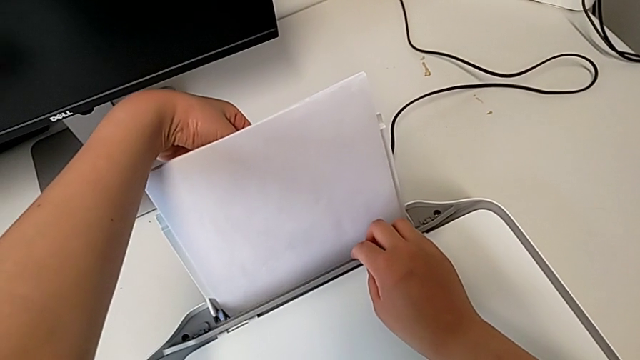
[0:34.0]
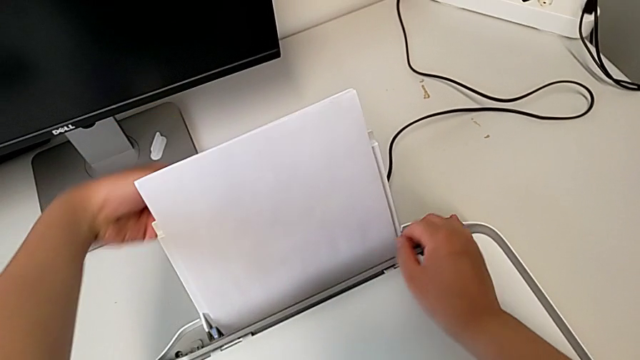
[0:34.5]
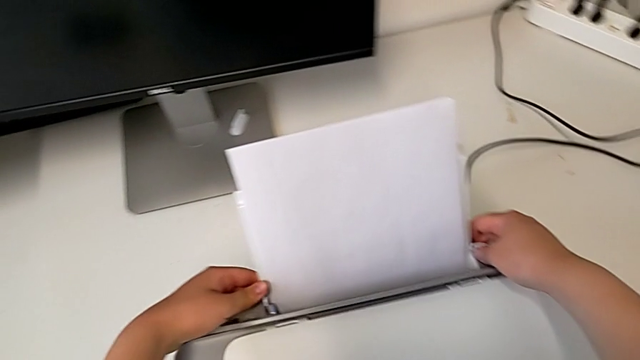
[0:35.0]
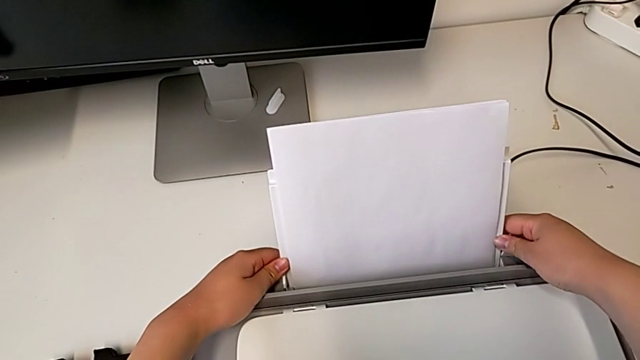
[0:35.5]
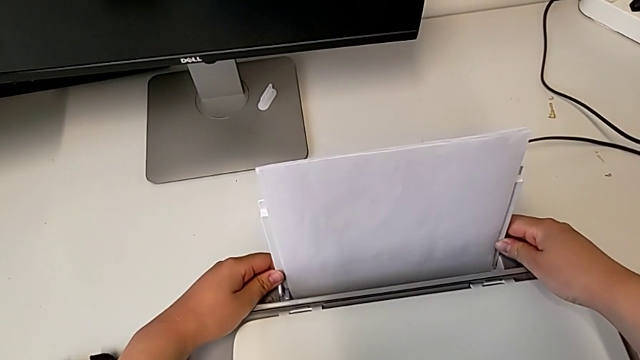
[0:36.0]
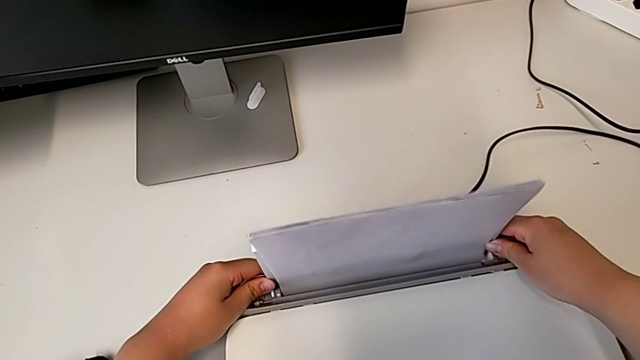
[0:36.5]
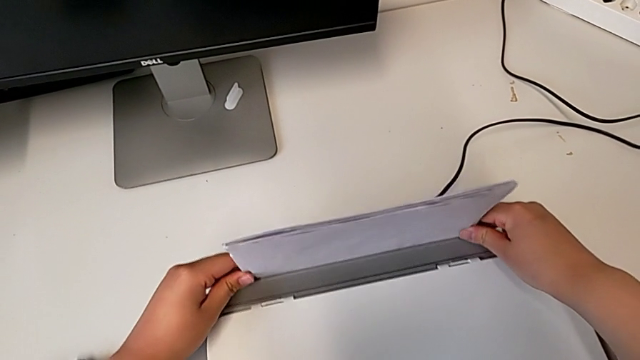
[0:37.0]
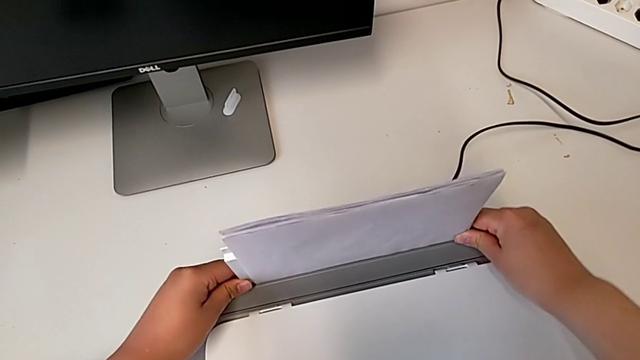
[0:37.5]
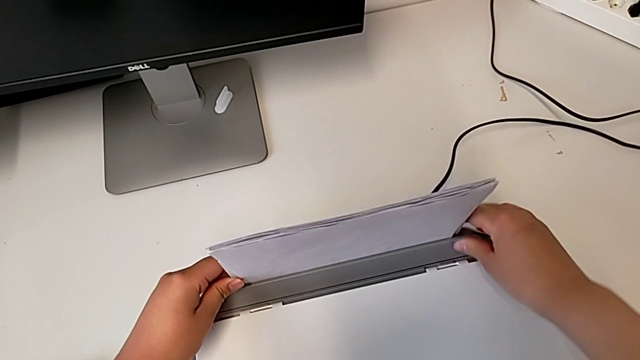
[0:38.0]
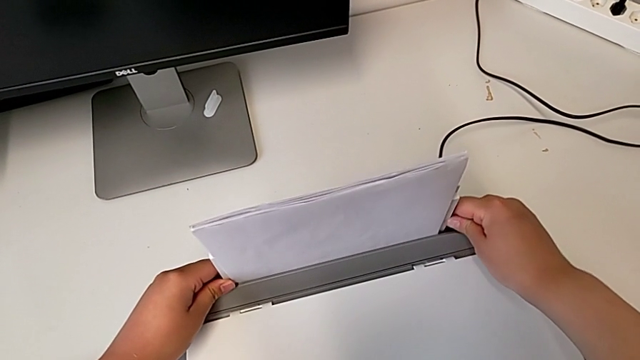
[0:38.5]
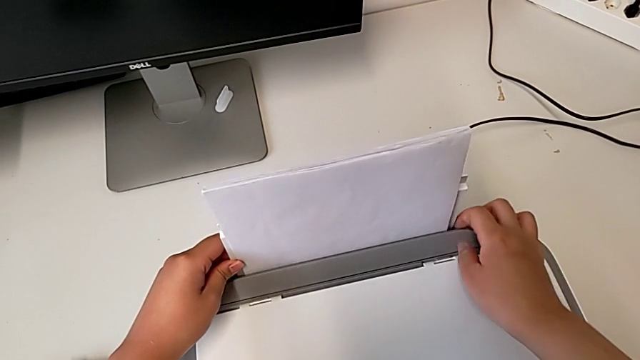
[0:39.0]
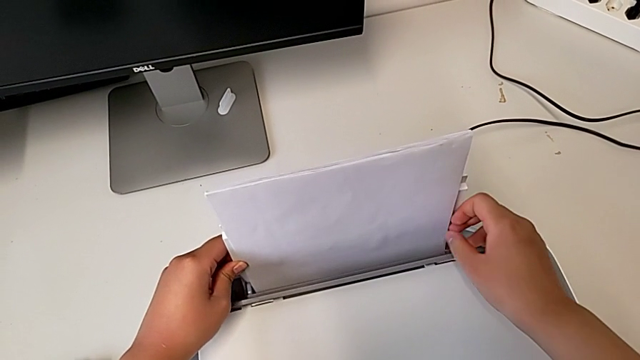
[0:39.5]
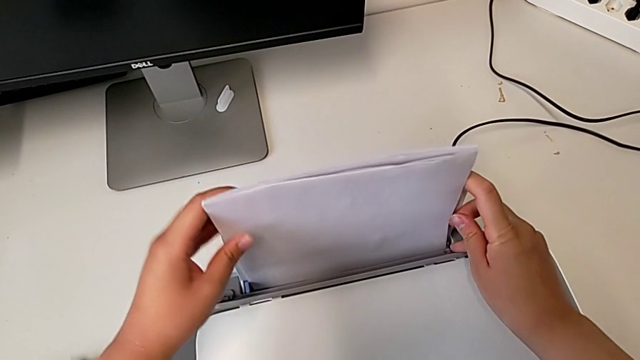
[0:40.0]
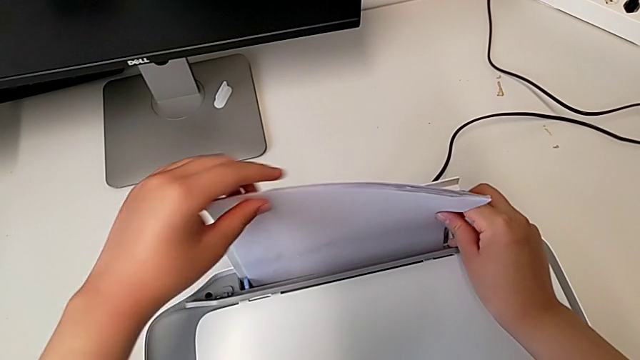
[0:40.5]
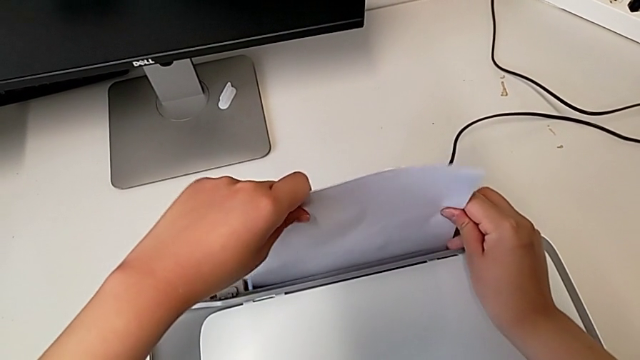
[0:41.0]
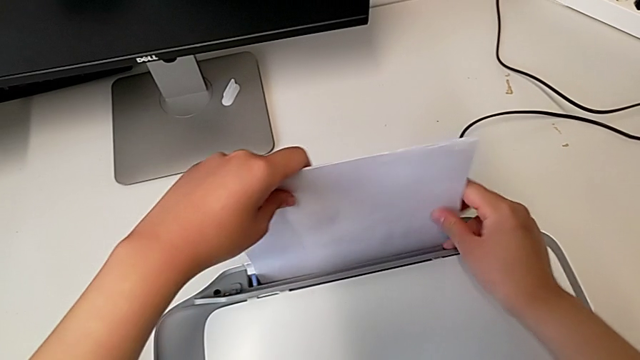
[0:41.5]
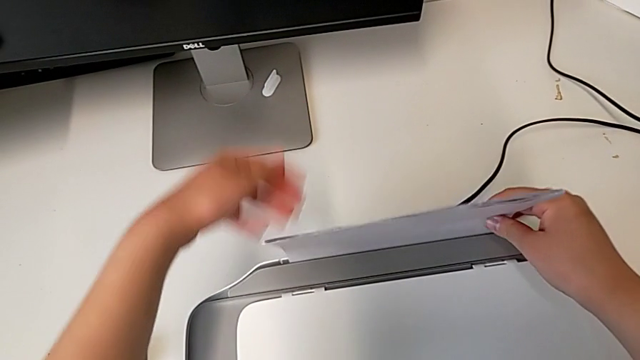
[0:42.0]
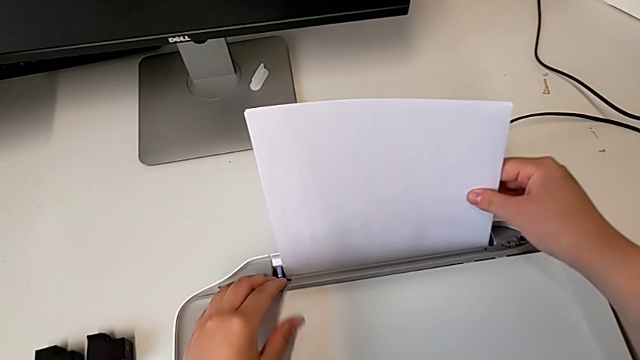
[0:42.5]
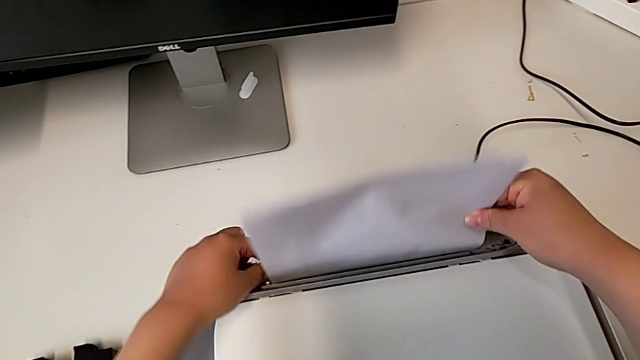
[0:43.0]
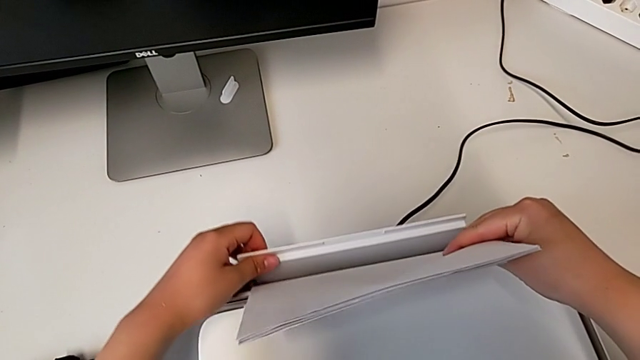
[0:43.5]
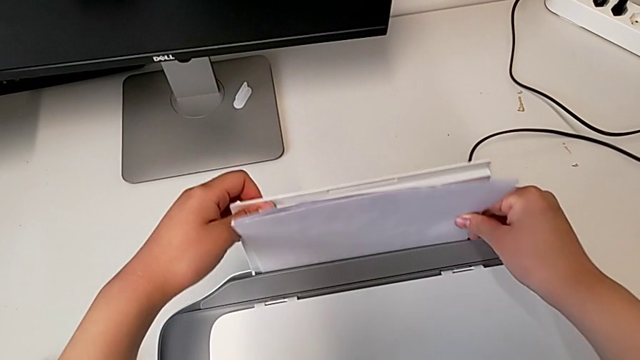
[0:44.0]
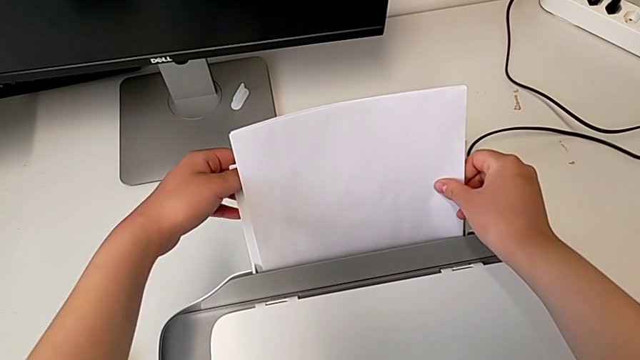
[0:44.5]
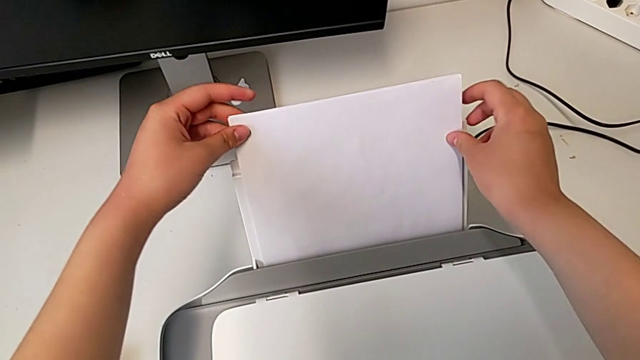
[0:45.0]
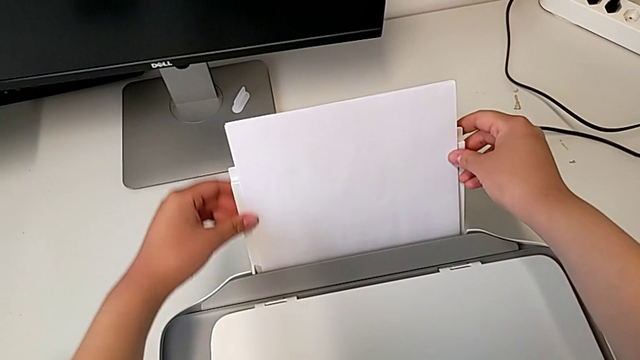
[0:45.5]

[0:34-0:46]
The camera wearer is loading a paper stack on the printer. They push the paper tray, align the paper stack and pull the paper tray.

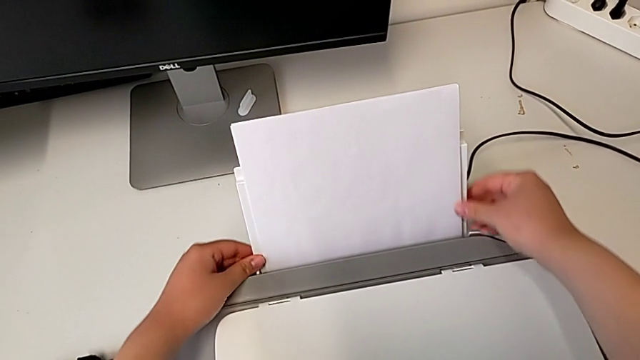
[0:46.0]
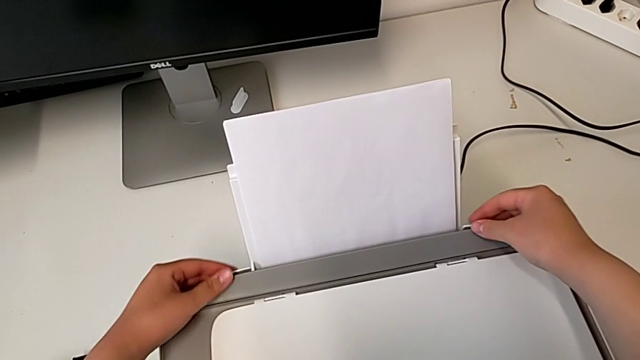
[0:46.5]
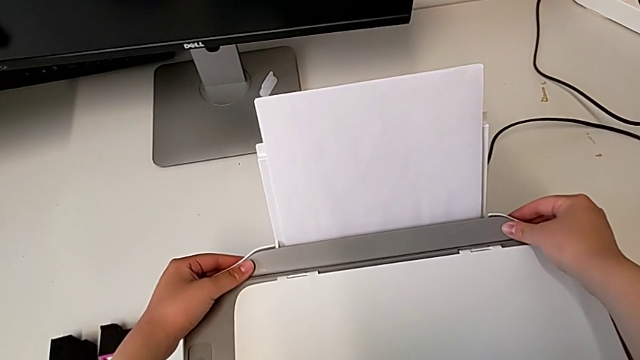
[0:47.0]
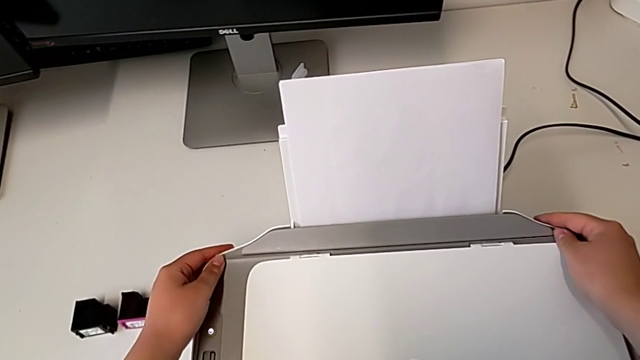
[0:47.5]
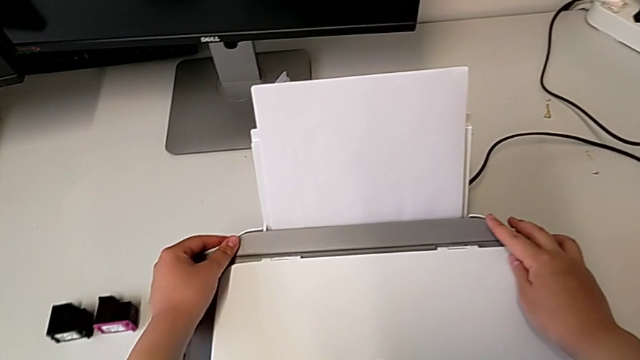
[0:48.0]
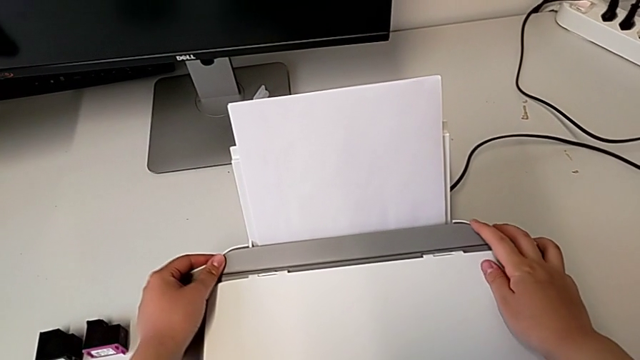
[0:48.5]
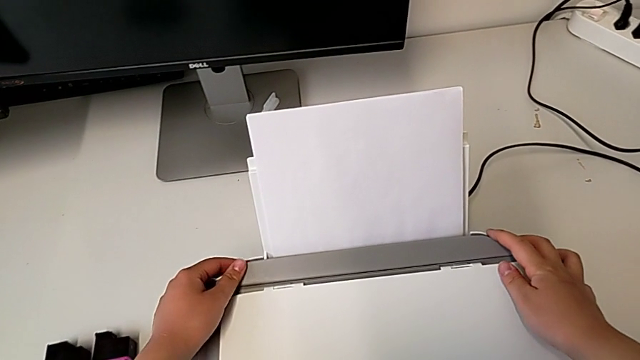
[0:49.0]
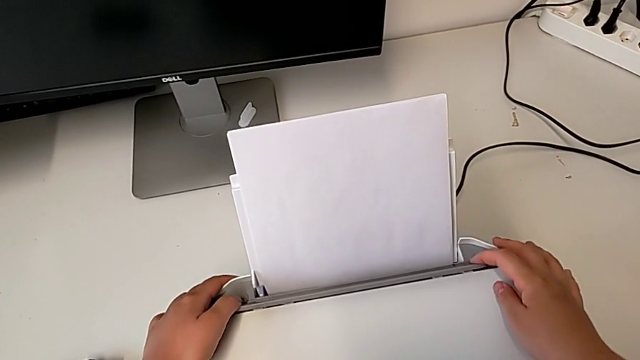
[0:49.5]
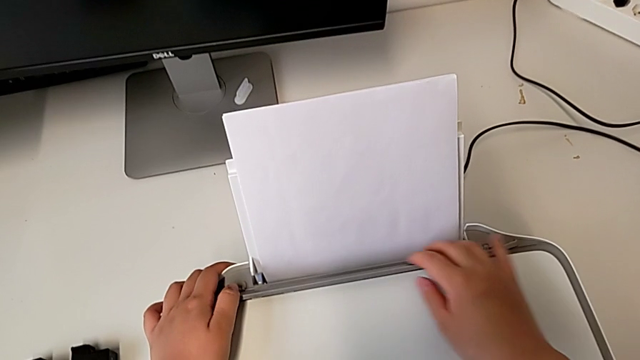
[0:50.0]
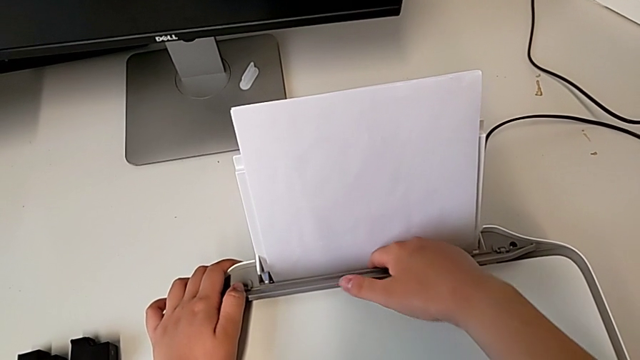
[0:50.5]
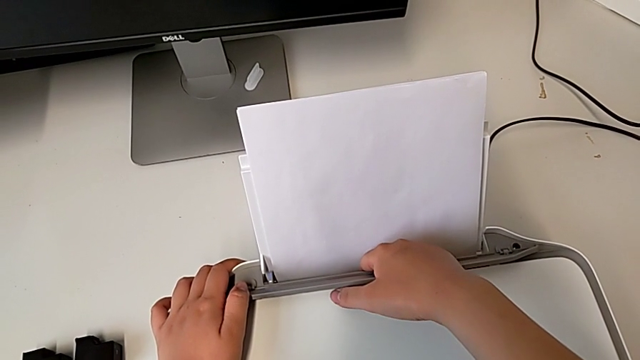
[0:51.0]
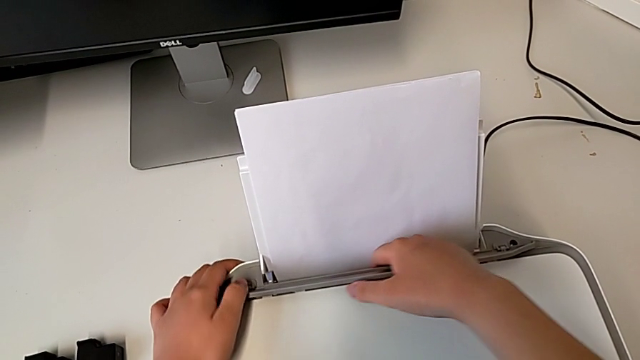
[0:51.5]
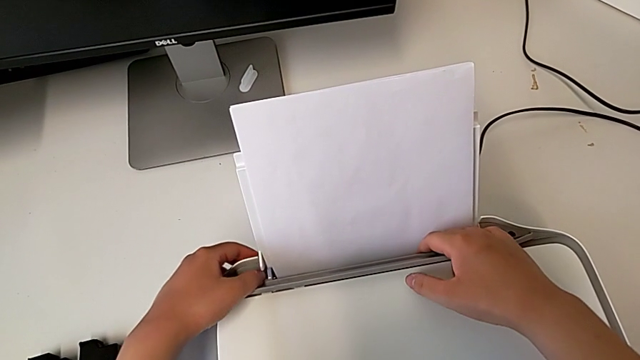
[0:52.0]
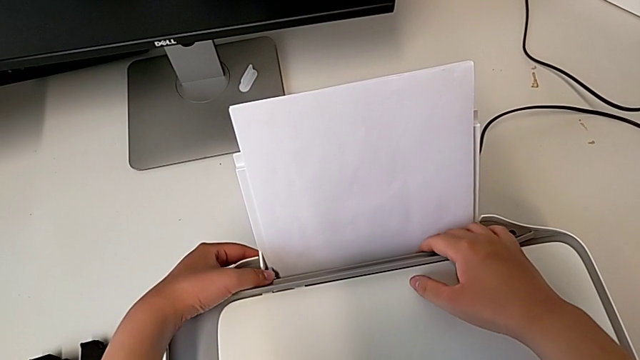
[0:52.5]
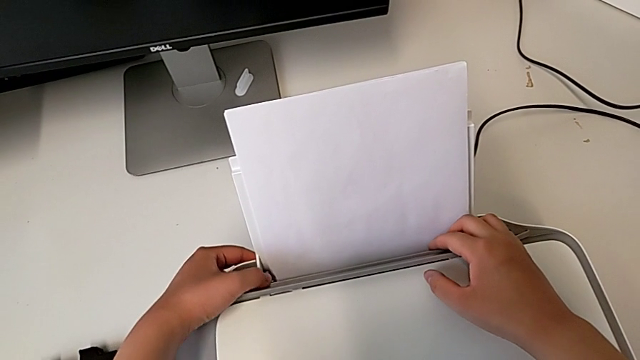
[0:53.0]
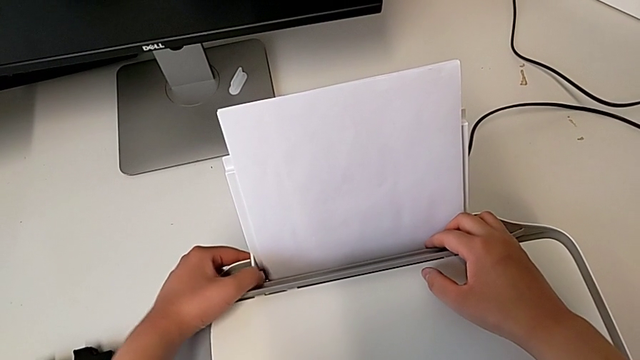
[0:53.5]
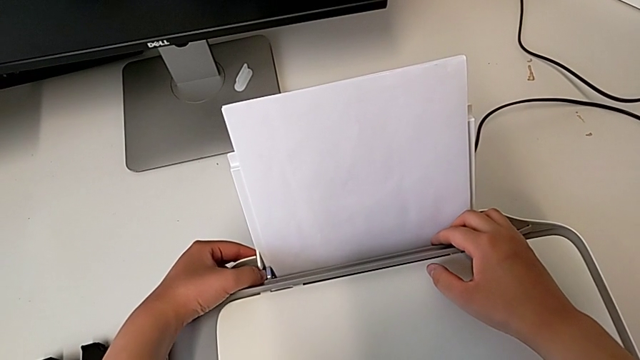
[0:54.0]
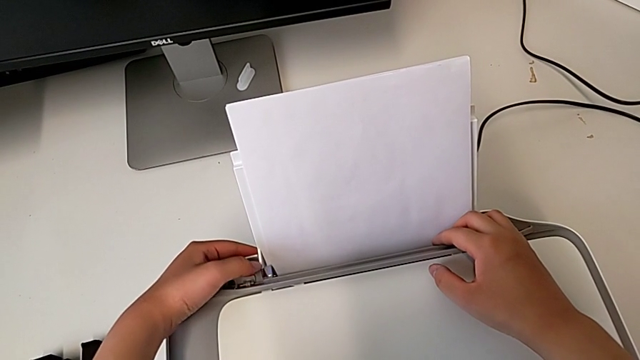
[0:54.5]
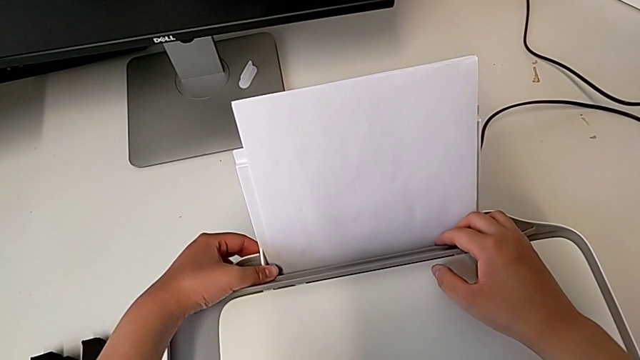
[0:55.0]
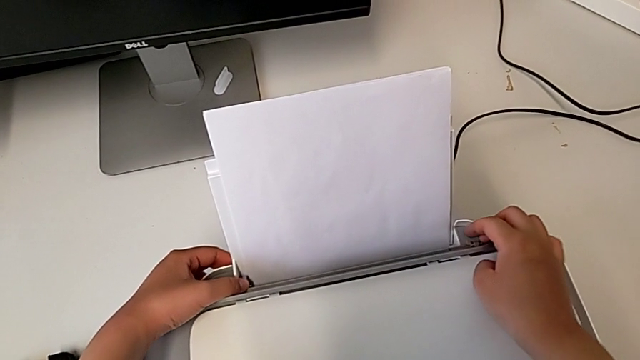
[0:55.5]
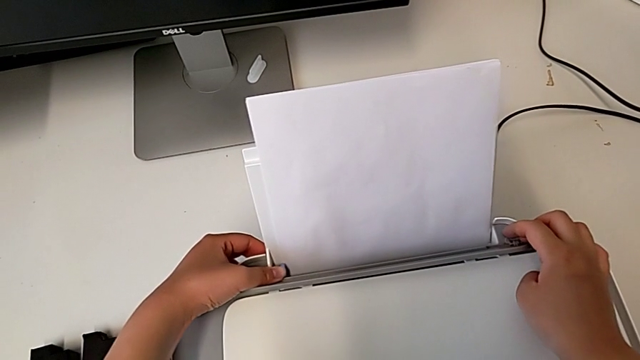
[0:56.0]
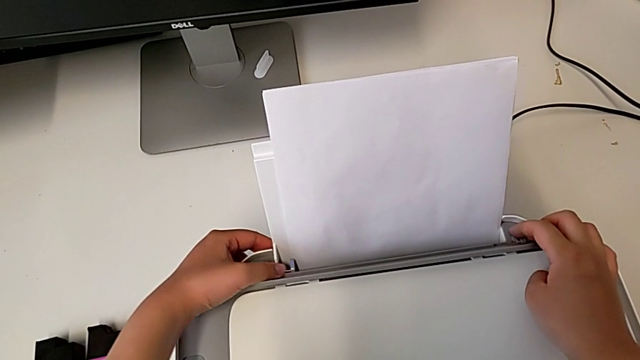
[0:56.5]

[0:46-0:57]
The camera wearer is loading a paper stack on the printer. They lift the tray shield and push the blue tab.
